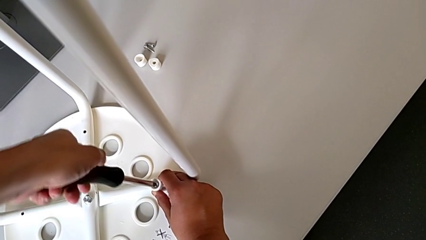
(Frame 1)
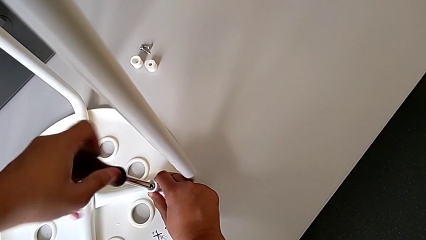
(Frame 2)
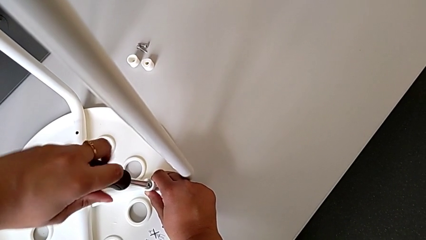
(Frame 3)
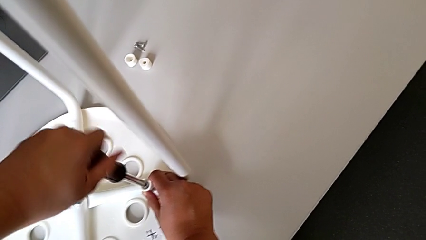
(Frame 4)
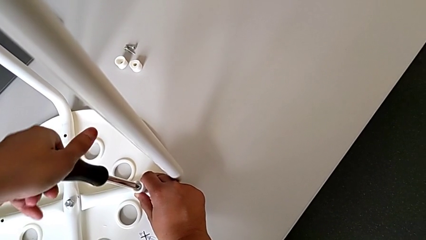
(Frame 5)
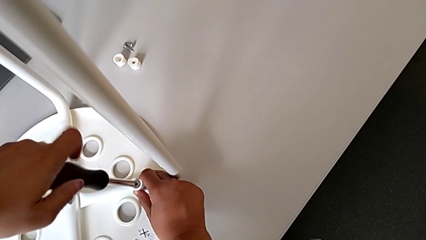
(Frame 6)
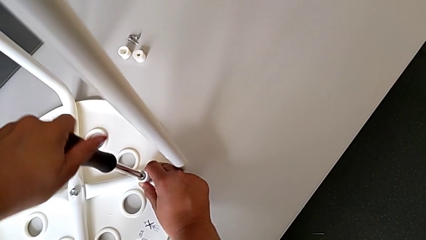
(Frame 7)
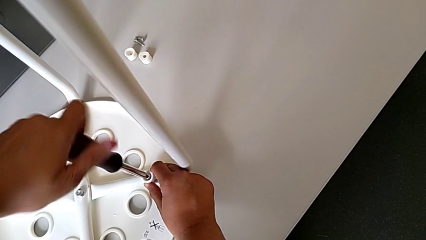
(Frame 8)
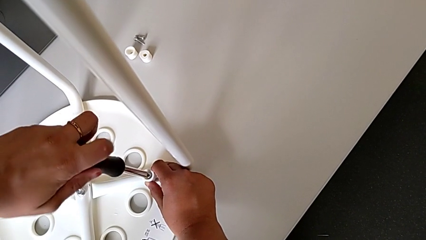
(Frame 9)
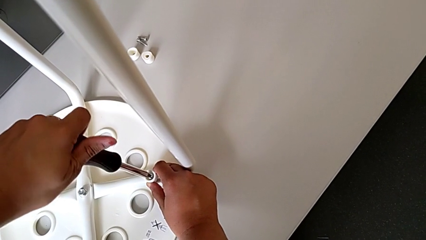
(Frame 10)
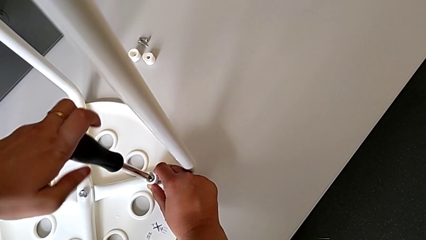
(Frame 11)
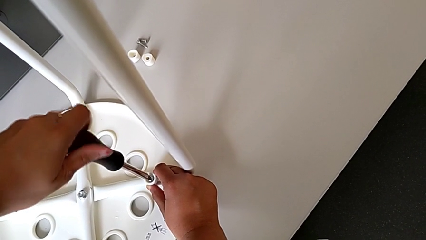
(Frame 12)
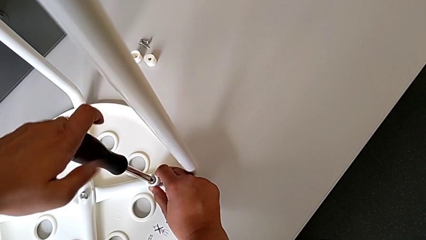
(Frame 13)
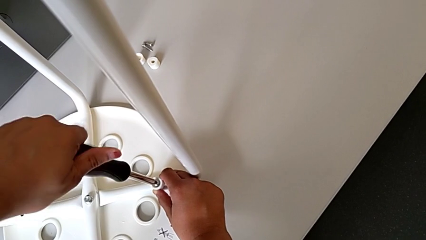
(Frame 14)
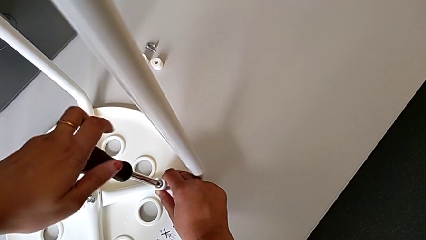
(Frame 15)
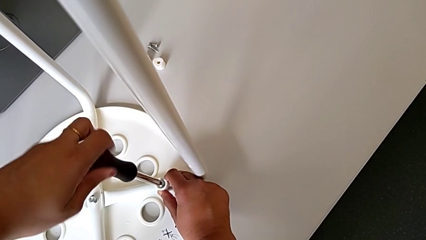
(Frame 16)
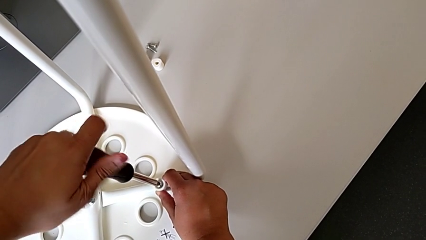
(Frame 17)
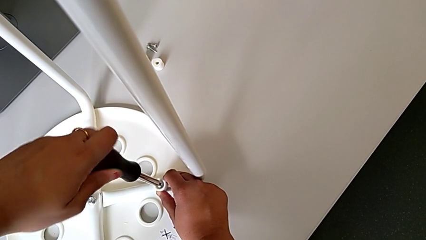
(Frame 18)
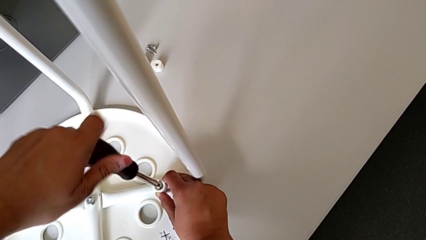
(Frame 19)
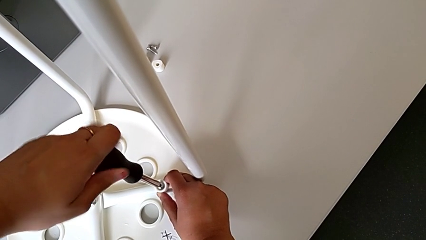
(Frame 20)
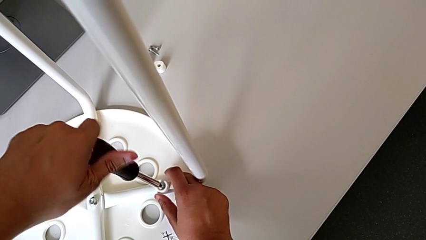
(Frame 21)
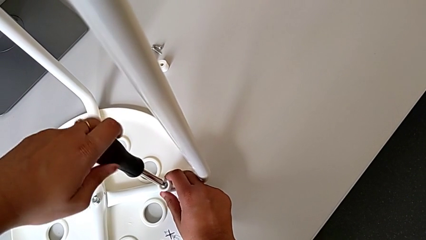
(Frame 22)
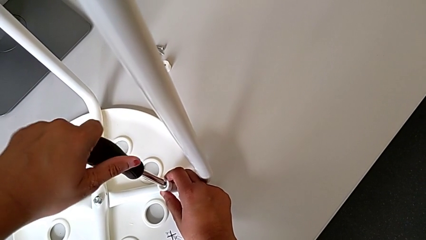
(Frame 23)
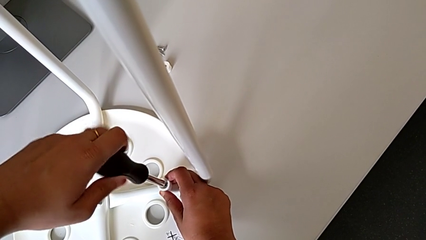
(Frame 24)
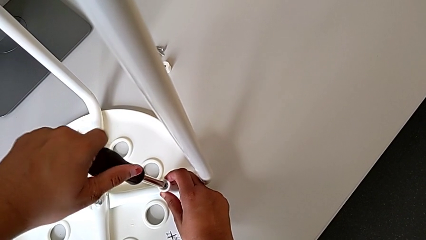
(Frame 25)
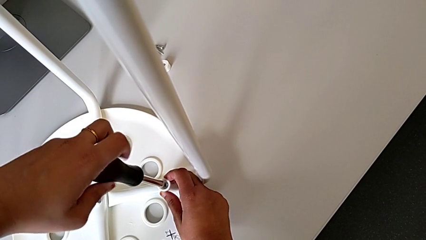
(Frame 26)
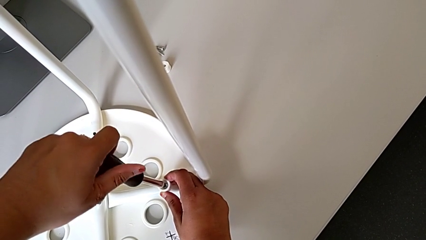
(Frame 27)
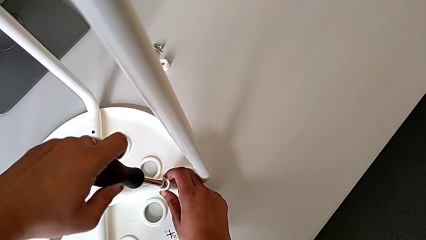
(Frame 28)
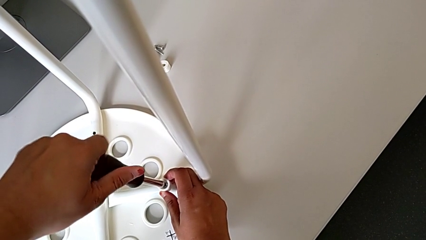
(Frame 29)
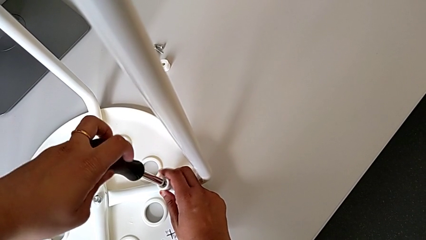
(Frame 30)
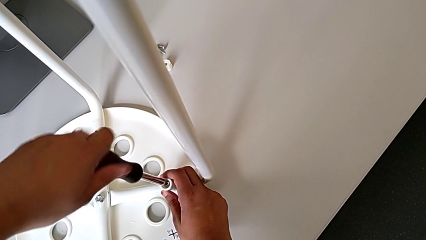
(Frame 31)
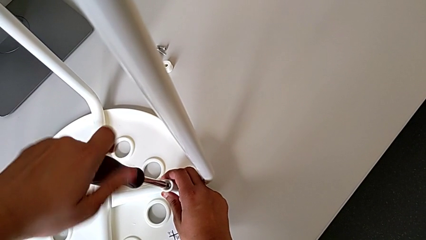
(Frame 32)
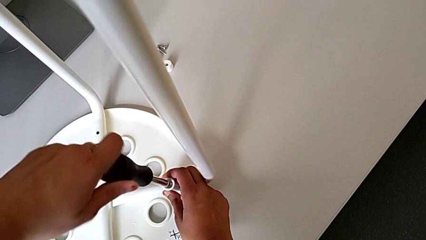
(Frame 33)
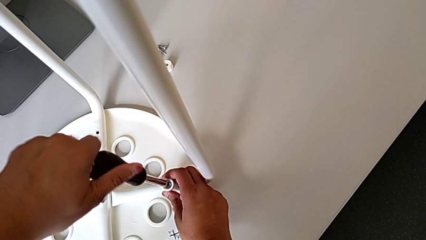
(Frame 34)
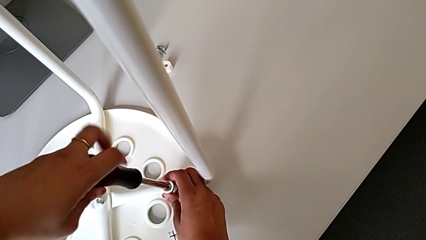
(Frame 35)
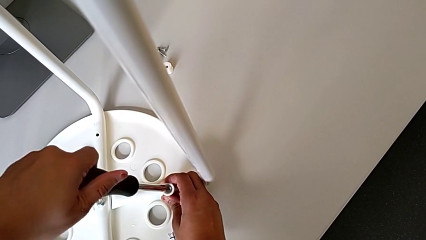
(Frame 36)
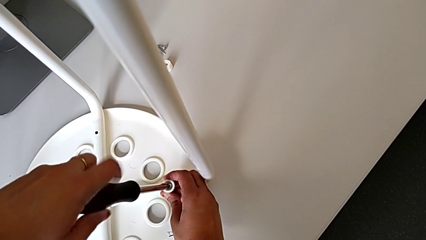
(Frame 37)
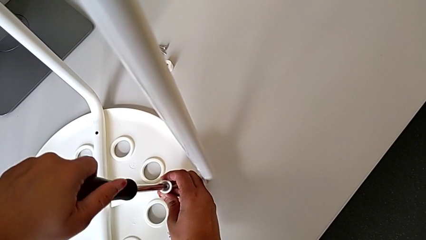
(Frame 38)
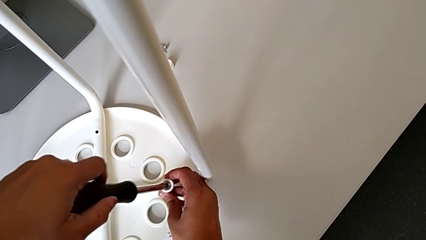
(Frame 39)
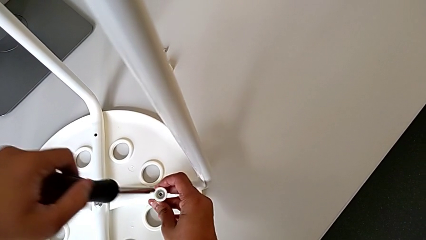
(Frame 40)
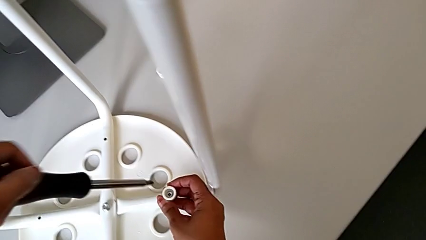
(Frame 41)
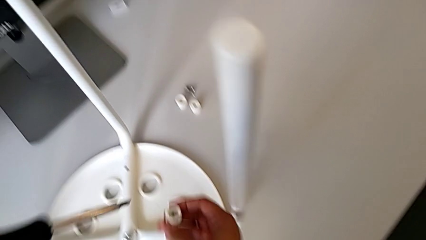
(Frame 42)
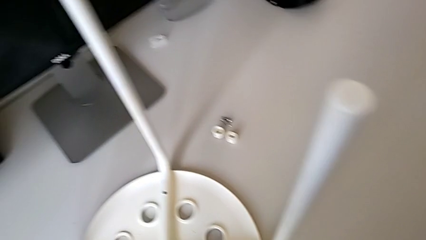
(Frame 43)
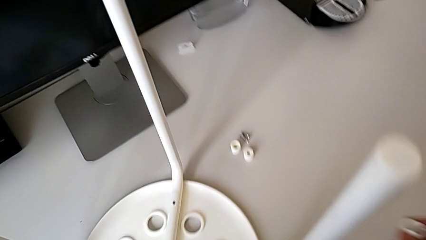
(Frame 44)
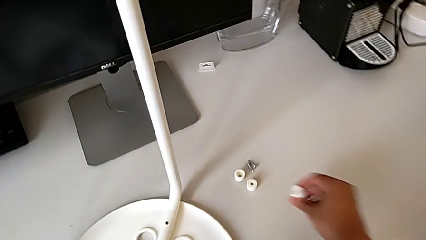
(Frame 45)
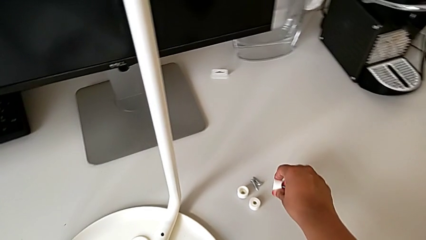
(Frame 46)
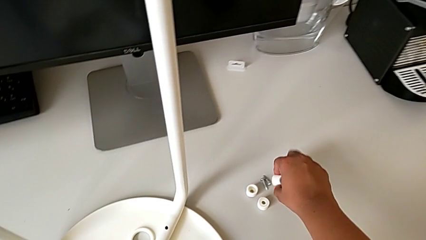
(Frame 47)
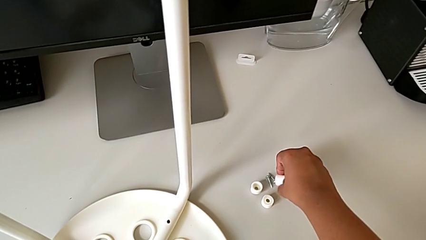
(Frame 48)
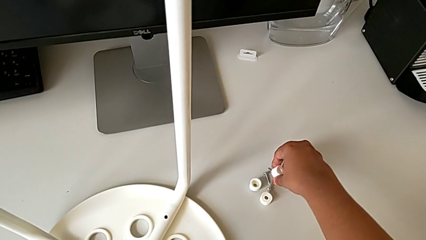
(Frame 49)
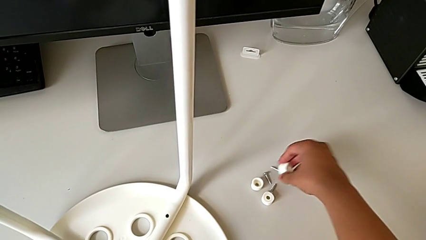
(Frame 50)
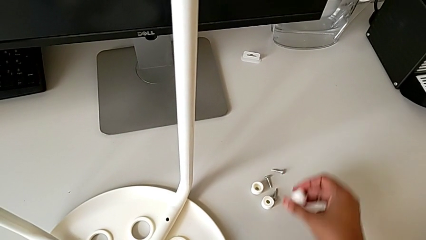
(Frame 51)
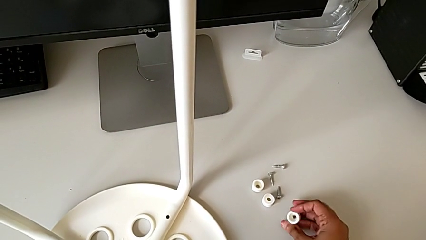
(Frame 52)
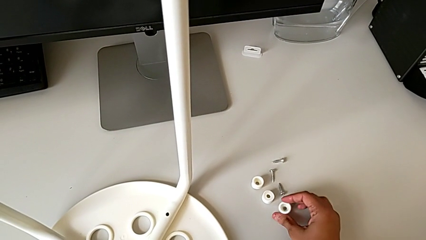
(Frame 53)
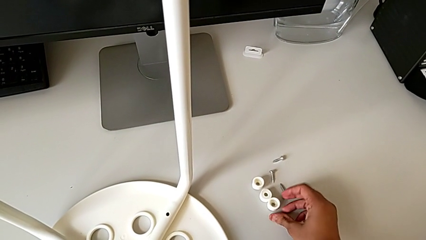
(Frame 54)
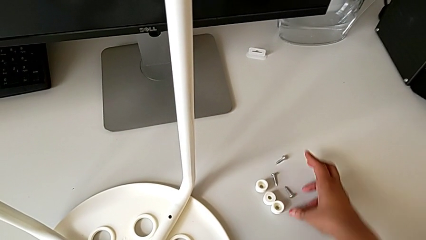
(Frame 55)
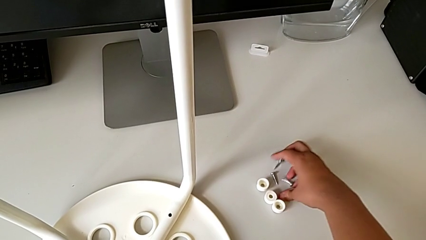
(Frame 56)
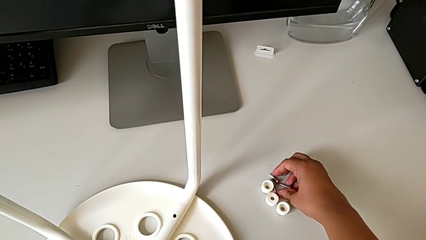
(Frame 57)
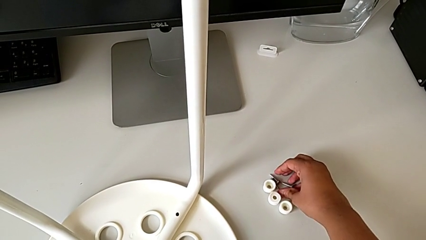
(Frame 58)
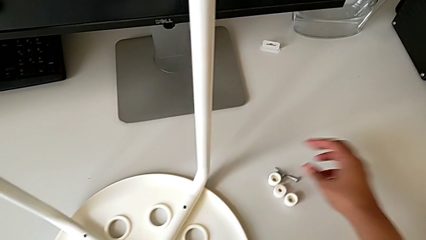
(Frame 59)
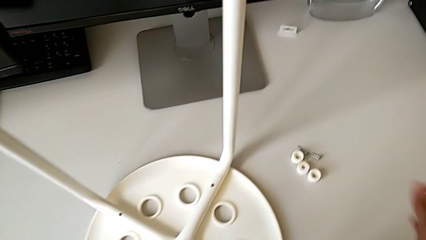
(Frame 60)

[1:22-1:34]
The camera wearer is screwing the third screw with the screwdriver. They keep unscrewing the third screw and drop it.

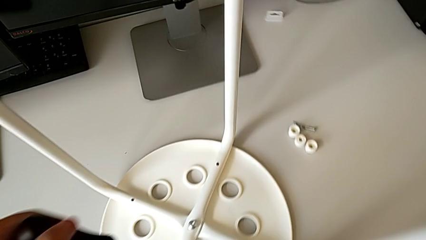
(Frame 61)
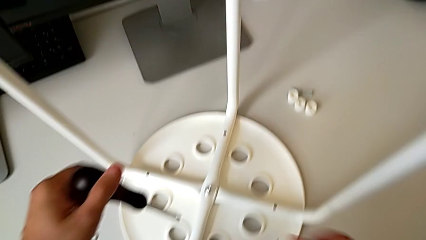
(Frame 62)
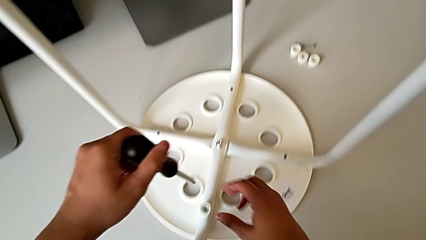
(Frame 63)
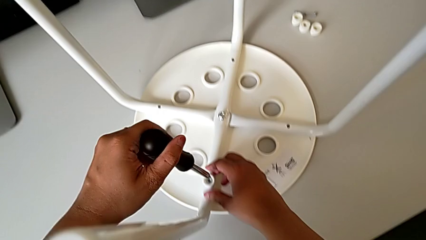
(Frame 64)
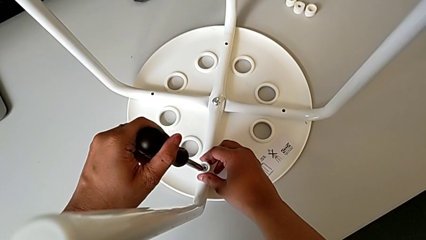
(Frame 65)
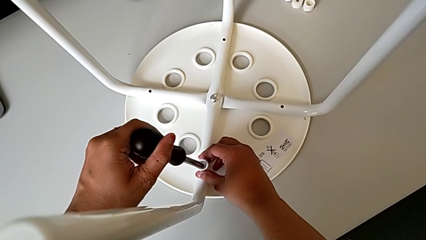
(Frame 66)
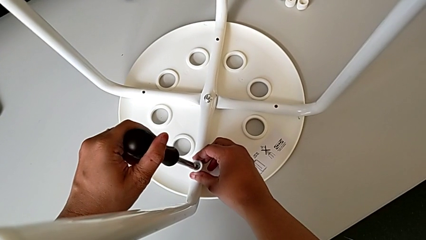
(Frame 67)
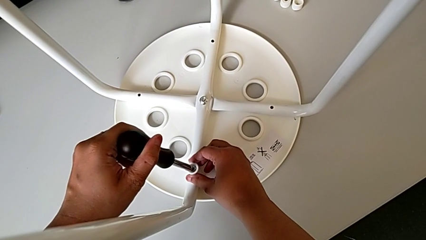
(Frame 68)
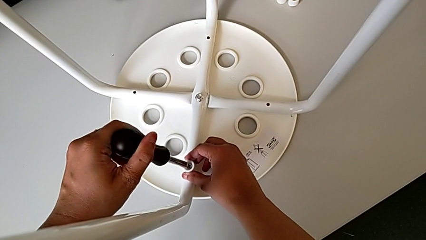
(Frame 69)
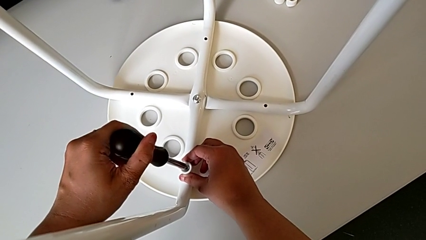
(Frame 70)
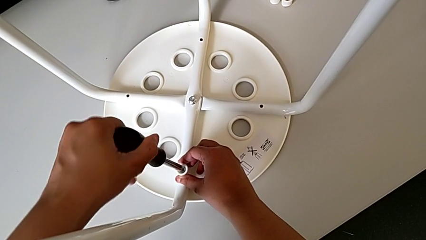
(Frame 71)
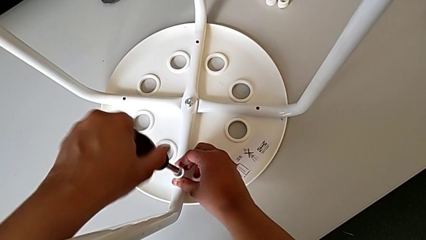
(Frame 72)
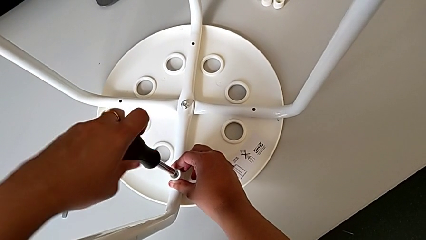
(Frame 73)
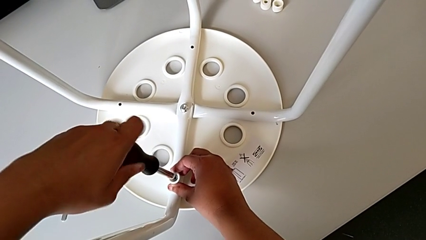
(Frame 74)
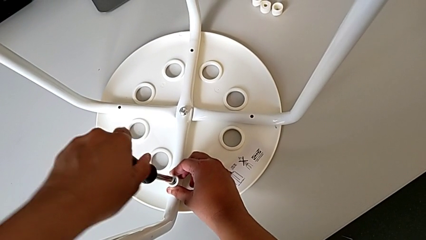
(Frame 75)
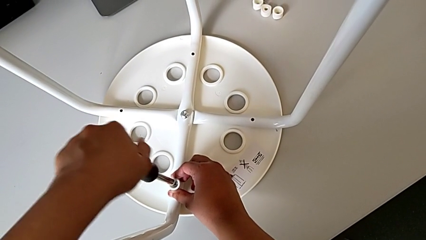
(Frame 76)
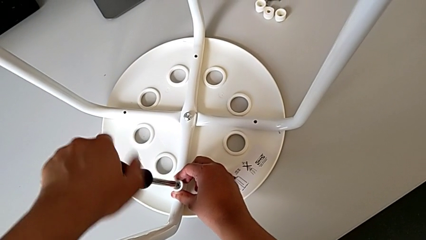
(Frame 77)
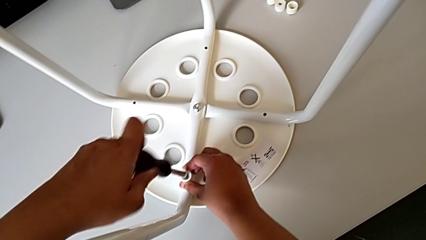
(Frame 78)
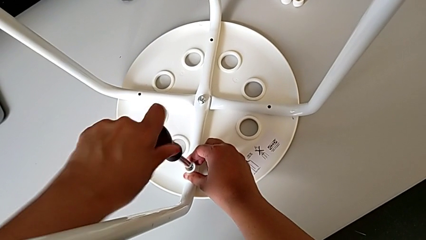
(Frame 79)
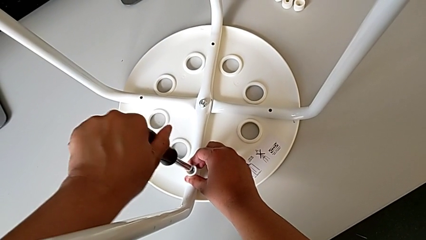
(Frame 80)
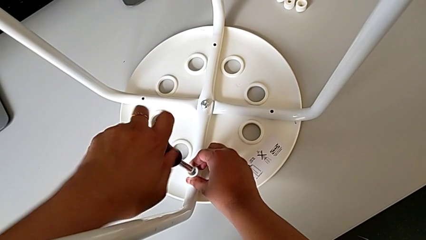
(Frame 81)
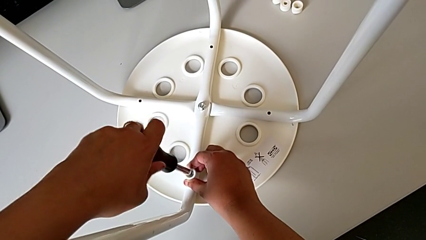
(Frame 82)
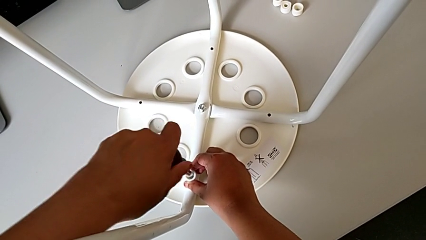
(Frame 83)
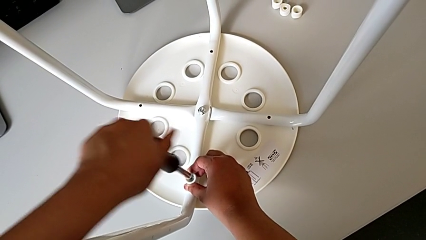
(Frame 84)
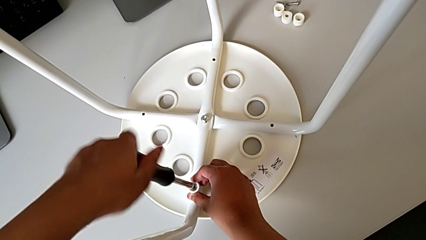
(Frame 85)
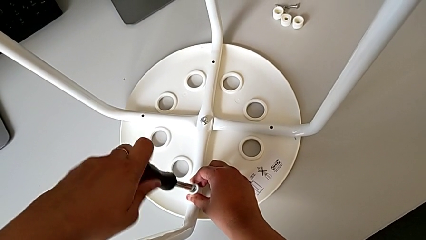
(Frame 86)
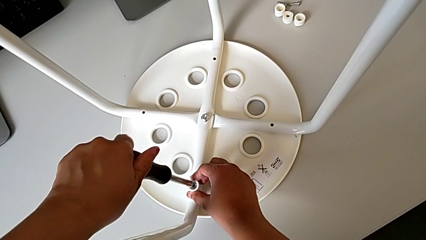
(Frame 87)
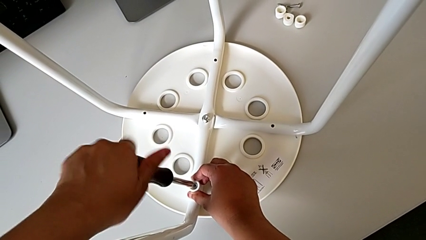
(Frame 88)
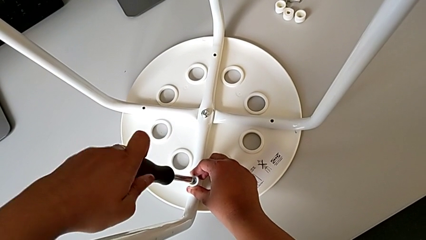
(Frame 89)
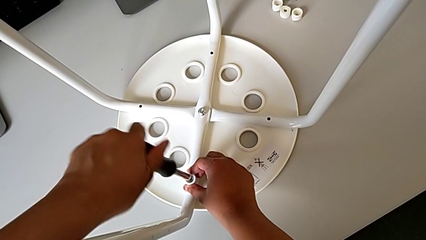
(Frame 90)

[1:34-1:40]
The camera wearer is screwing the fourth screw with the screwdriver. They insert the fourth screwdriver and begin to unscrew the fourth screw.
